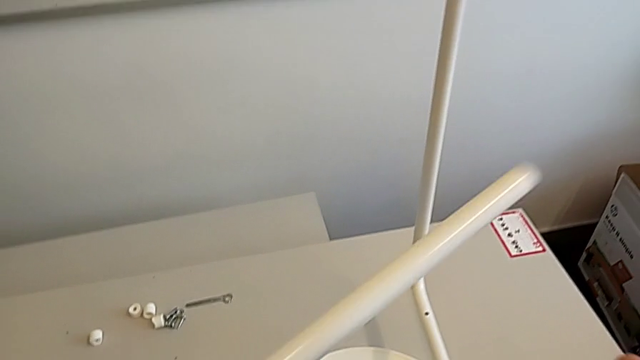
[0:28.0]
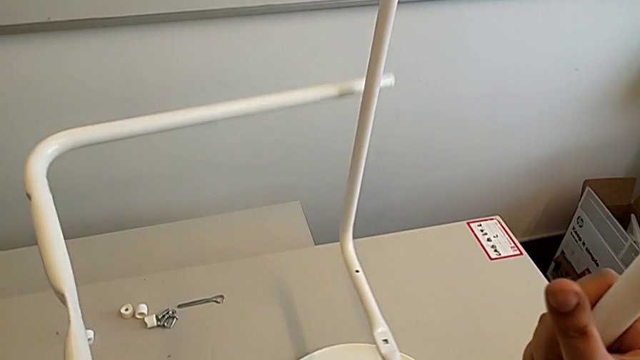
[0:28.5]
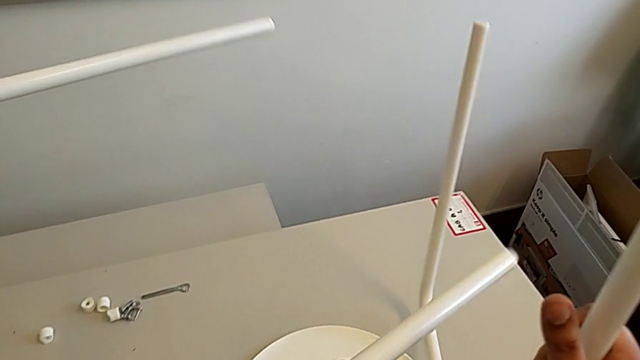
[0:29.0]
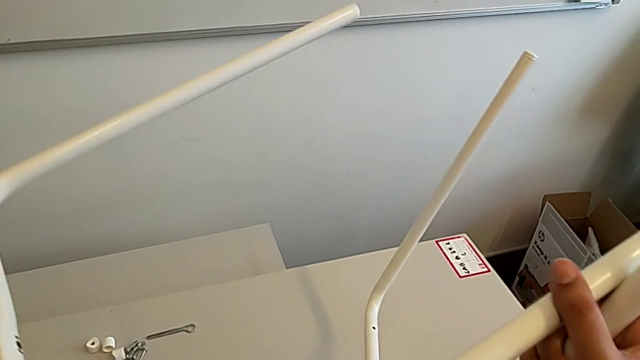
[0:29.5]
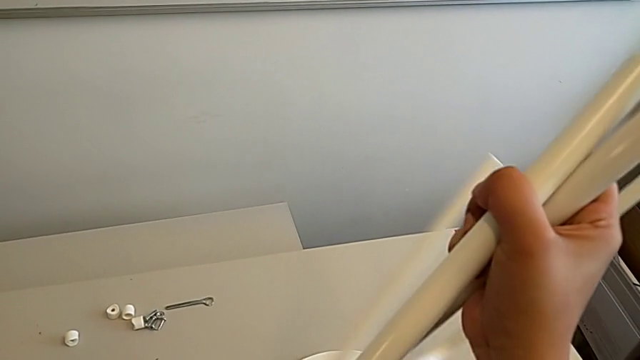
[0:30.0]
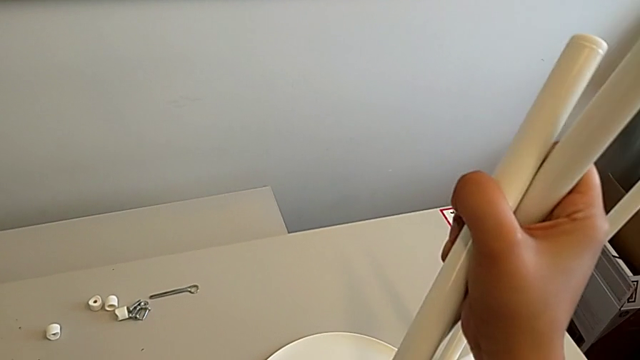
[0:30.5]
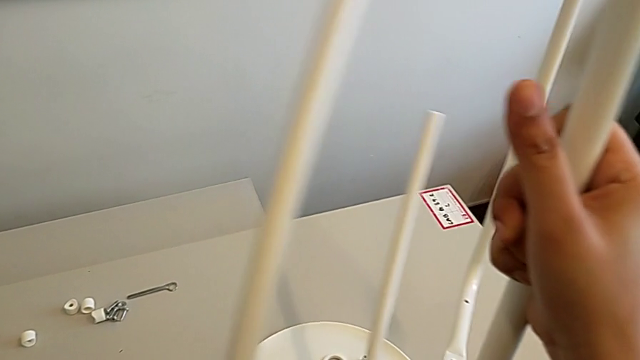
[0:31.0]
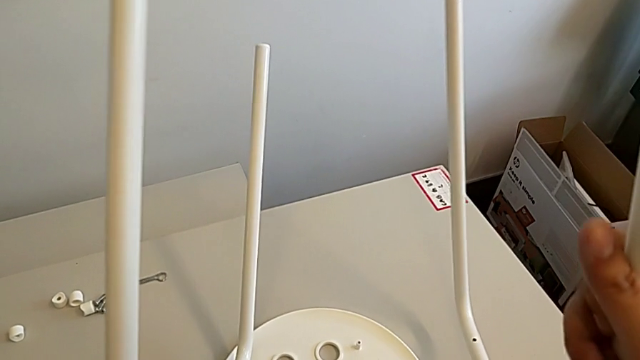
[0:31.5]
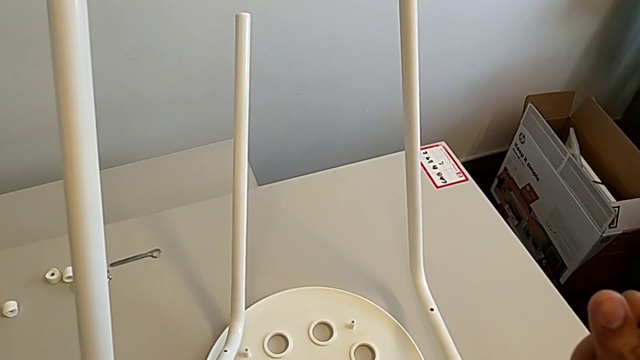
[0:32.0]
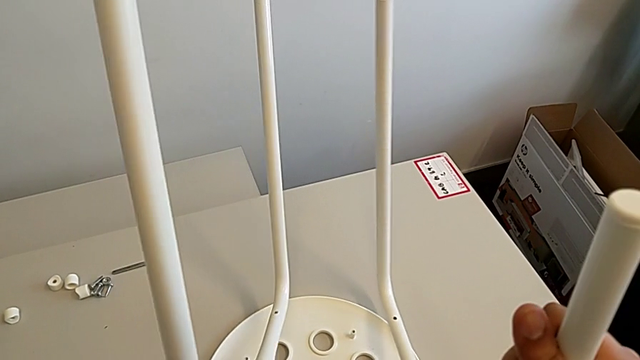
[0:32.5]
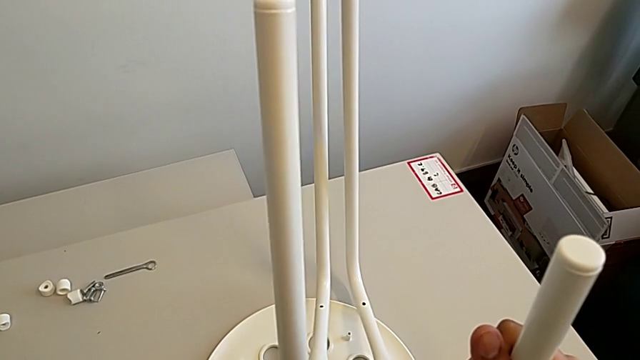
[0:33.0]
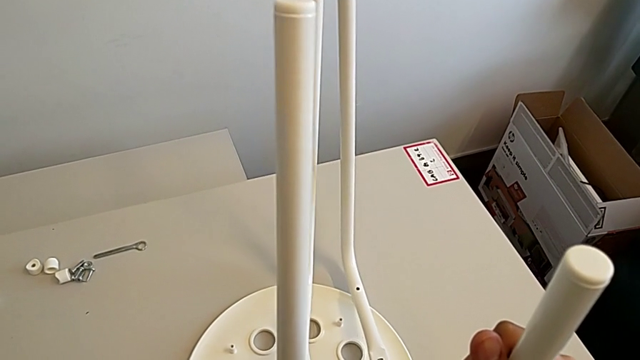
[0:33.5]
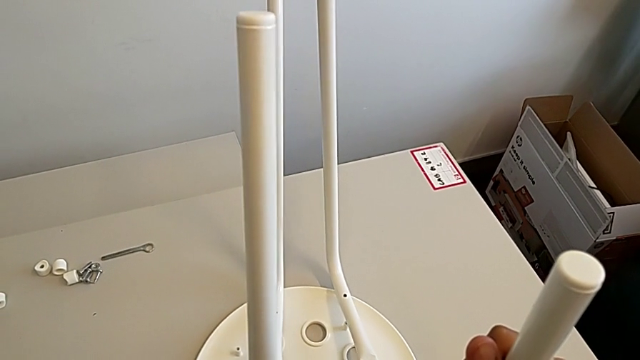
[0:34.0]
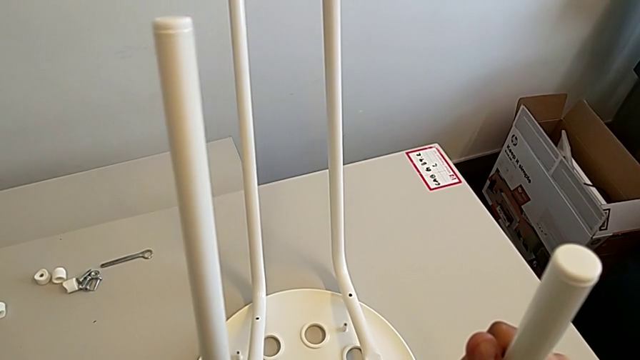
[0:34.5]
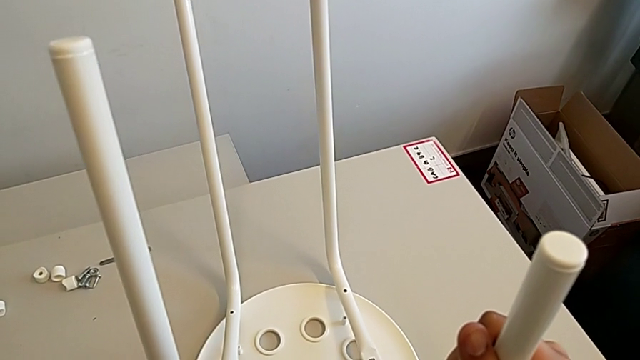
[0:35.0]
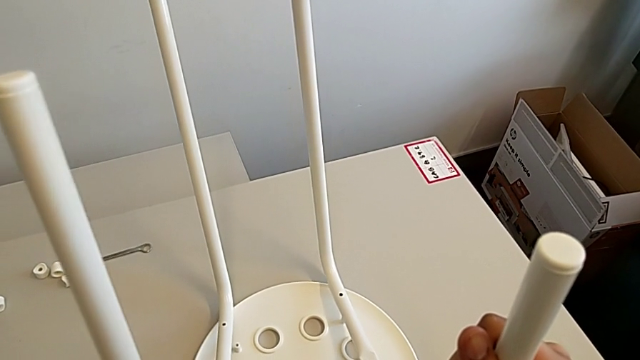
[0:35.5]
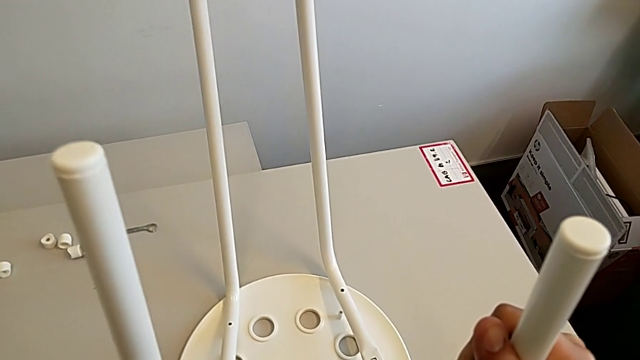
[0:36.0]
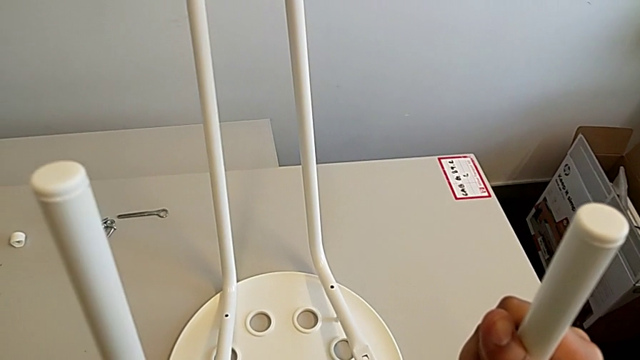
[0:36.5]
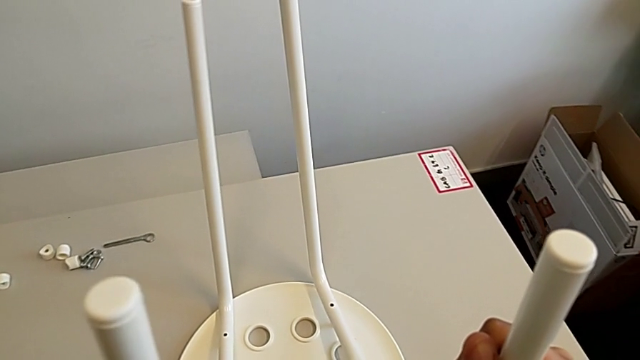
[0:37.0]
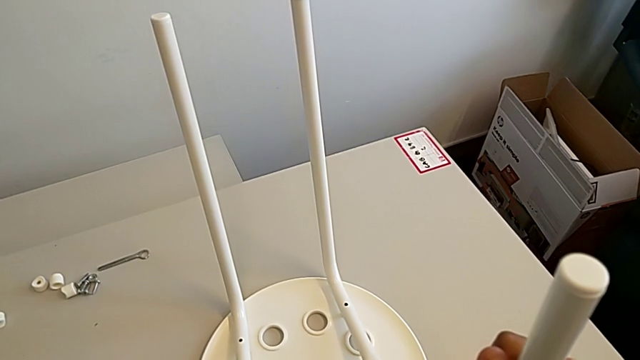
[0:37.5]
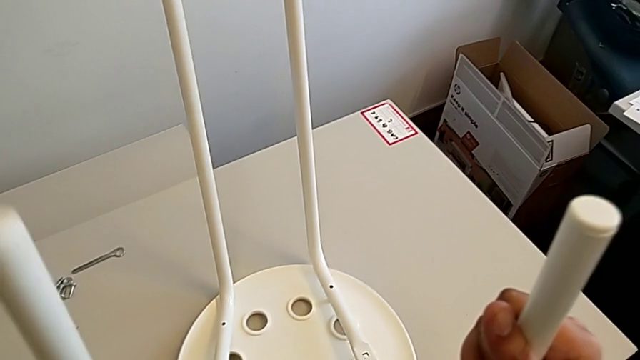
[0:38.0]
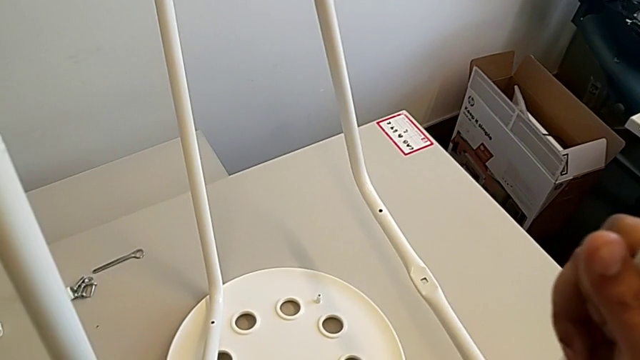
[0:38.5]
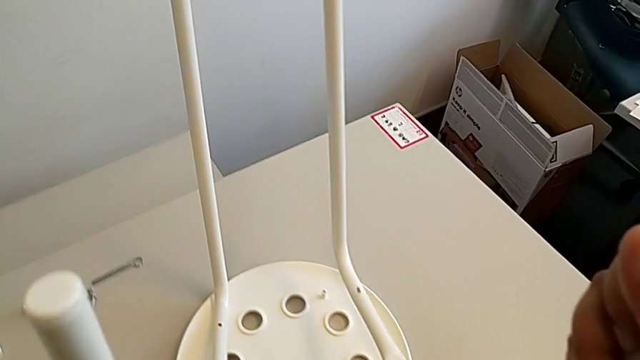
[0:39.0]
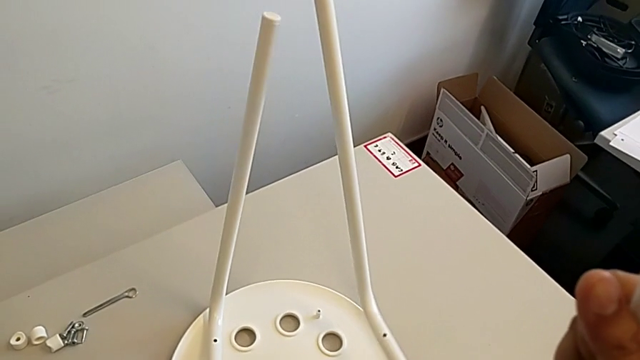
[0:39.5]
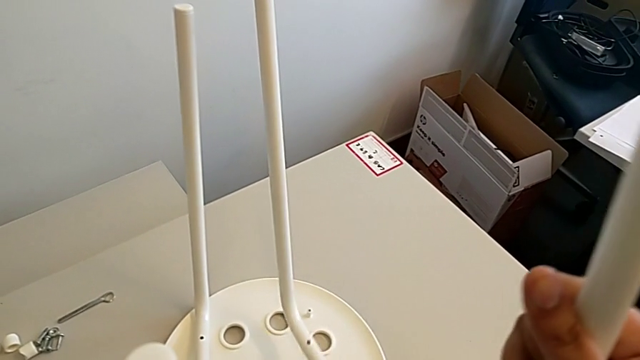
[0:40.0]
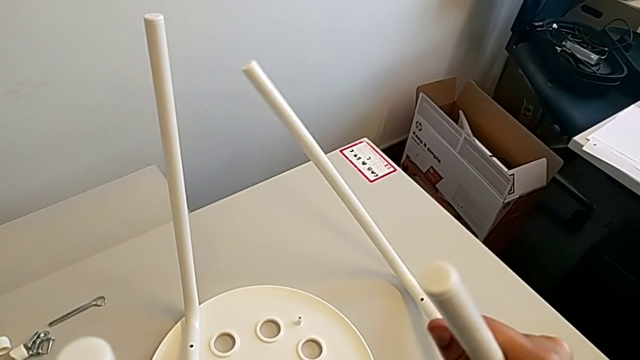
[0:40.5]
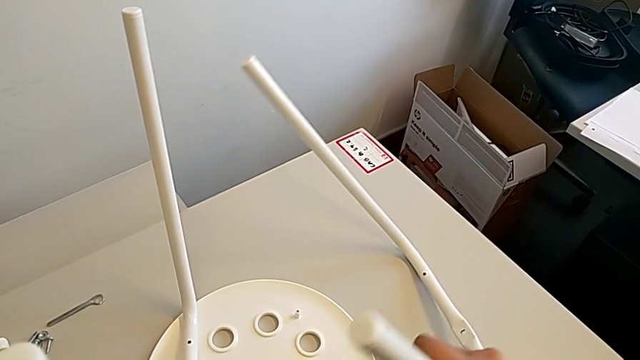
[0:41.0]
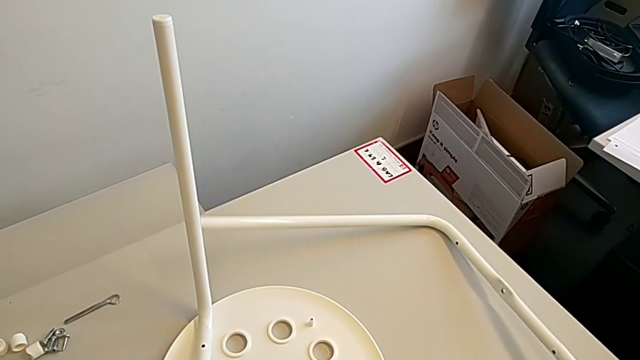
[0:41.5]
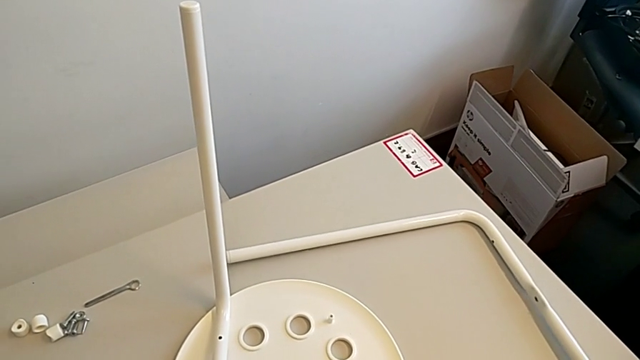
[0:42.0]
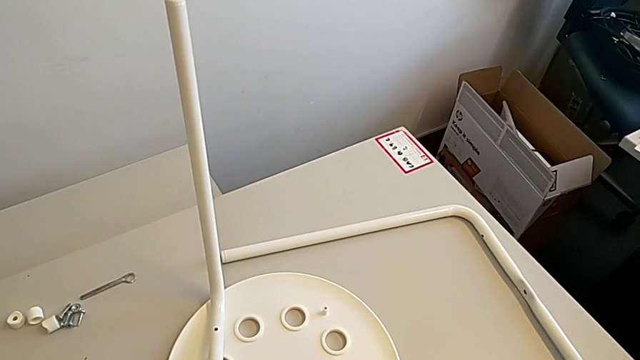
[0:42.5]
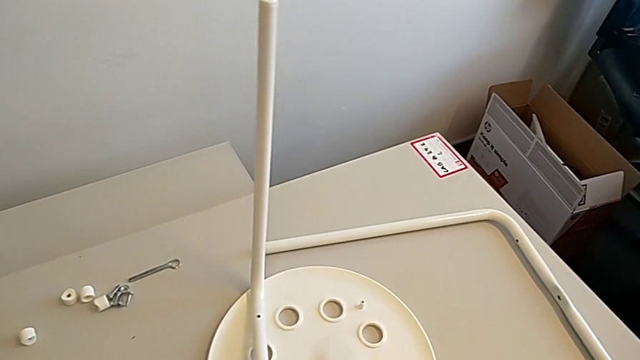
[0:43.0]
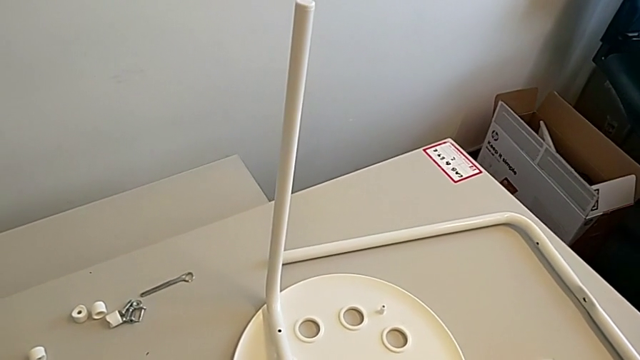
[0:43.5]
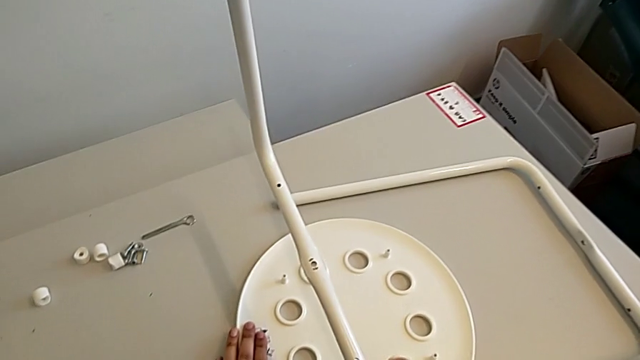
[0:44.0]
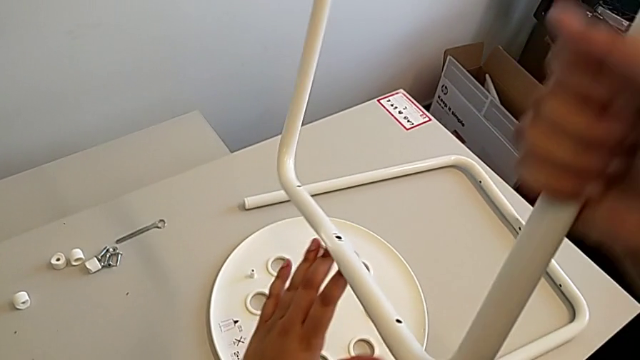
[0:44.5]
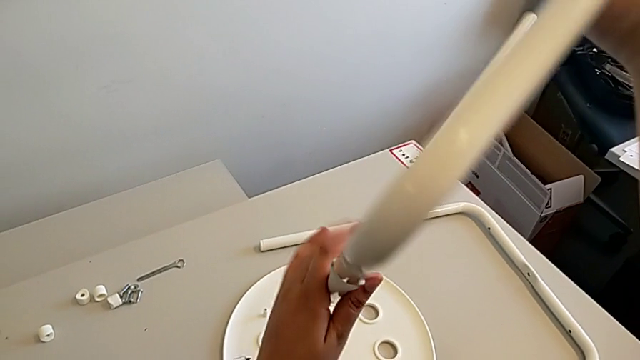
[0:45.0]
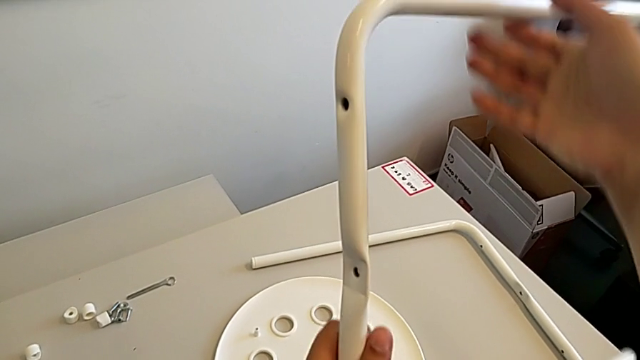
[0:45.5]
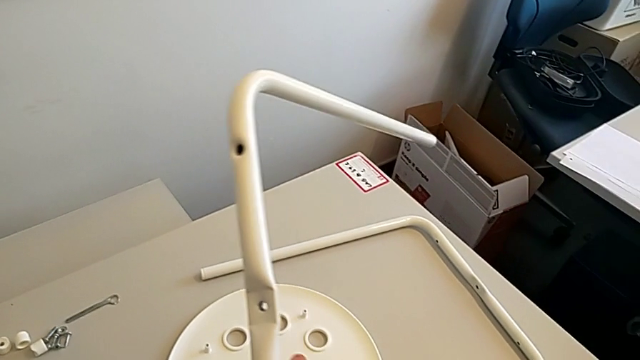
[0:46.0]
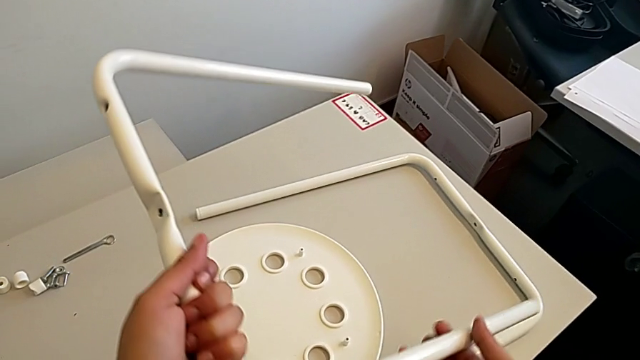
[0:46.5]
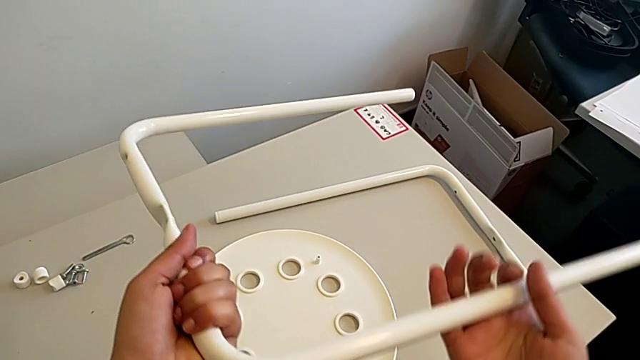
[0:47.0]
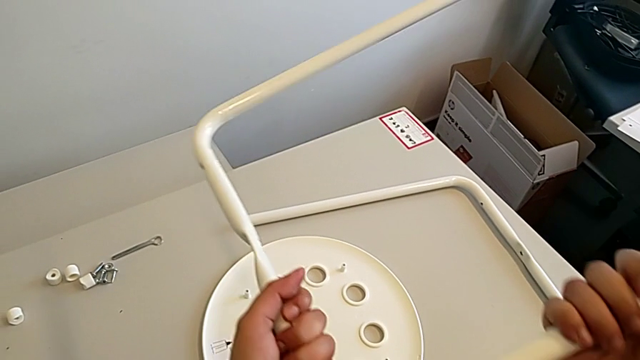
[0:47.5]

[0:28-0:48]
The camera wearer is inspecting the chair's legs. They rotate the leg, grab it, wrongly hold it with the left hand and hold it with the right hand, place it and rotate it.

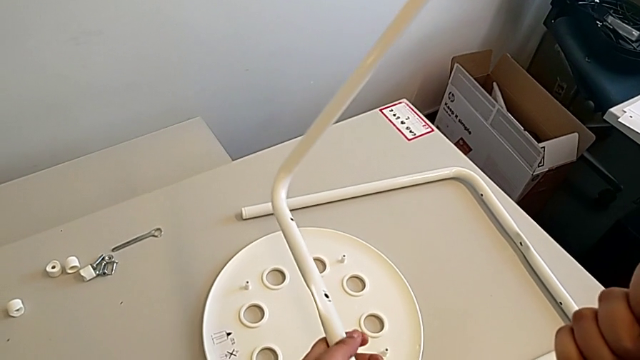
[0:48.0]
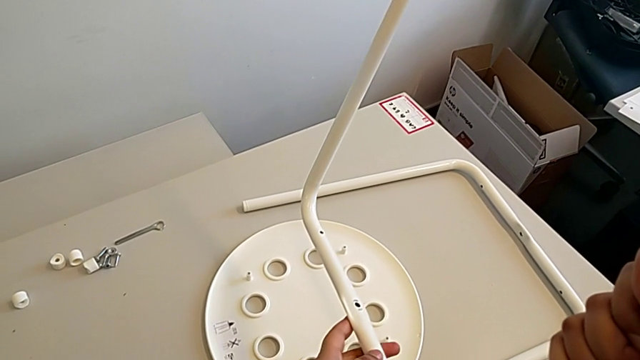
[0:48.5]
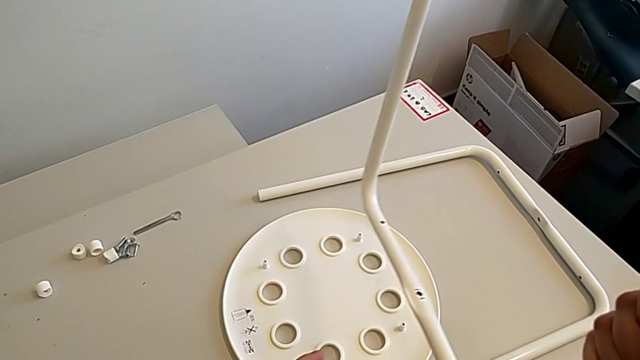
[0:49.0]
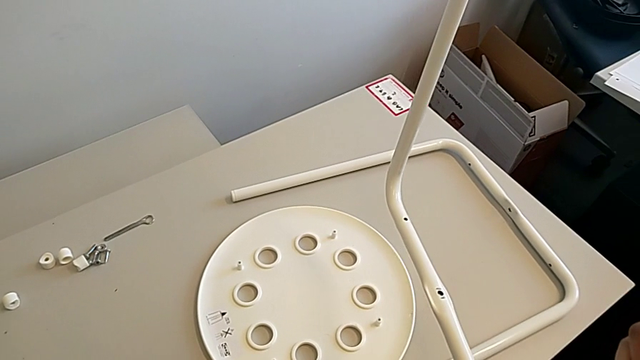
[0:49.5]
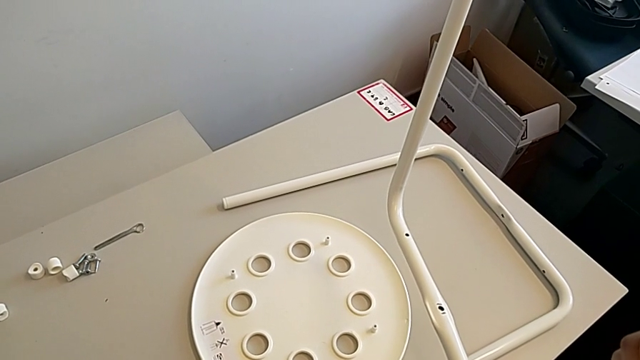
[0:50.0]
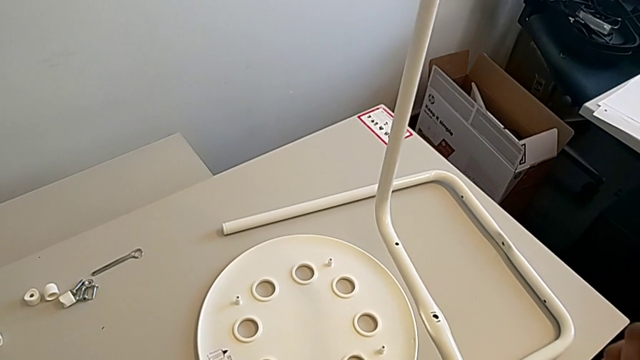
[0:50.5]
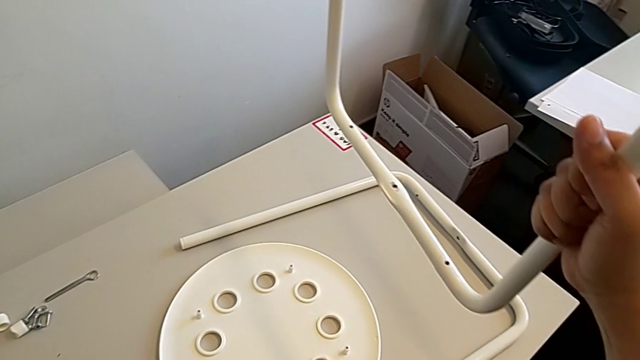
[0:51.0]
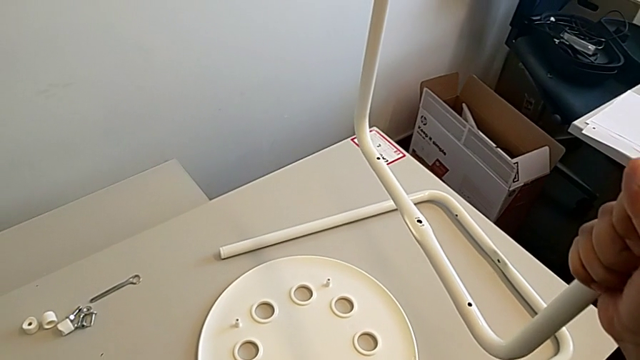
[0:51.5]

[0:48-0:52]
The camera wearer is assembling the chair legs. They wrongly hold the leg in the wrong direction.
